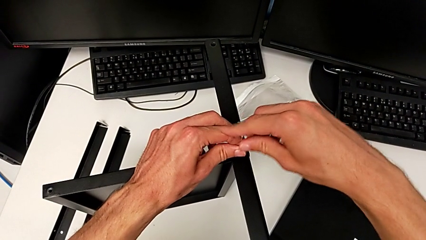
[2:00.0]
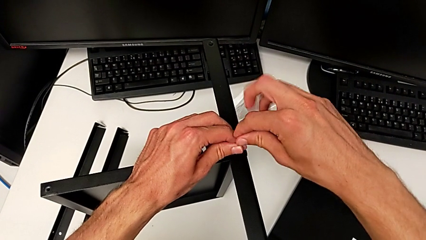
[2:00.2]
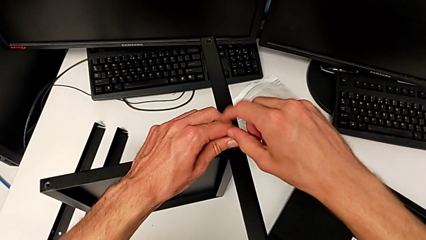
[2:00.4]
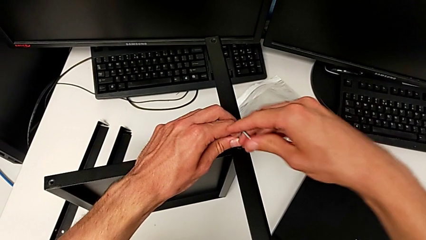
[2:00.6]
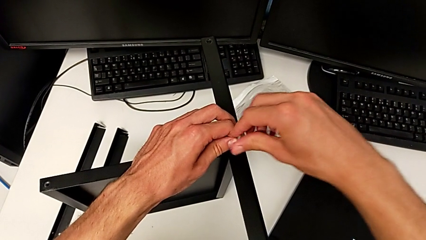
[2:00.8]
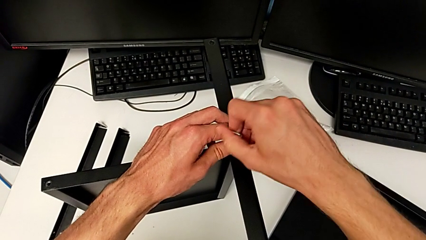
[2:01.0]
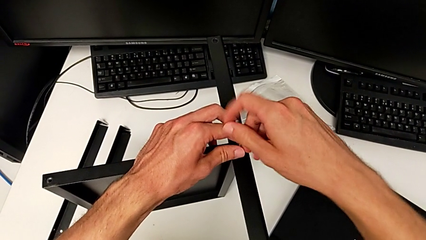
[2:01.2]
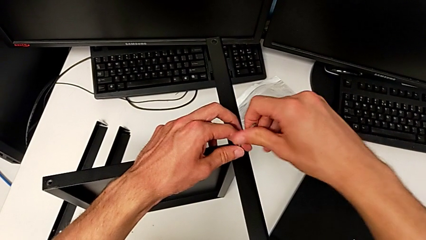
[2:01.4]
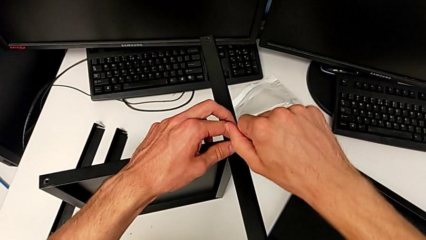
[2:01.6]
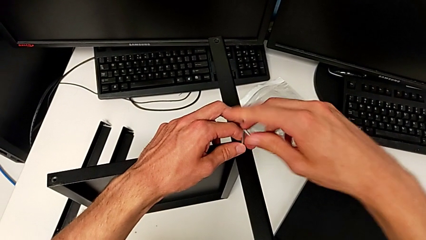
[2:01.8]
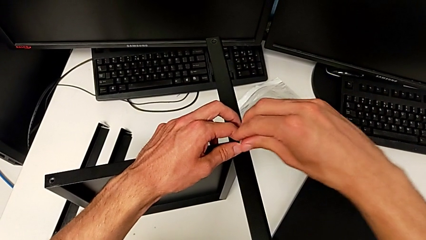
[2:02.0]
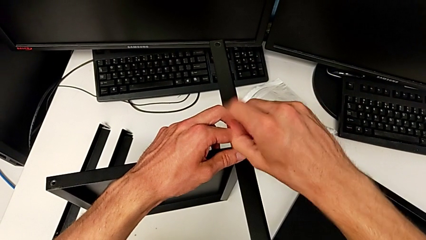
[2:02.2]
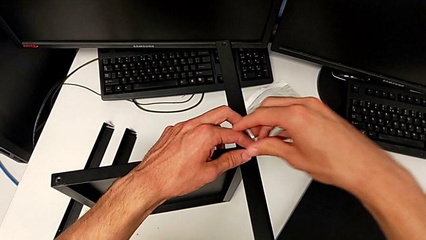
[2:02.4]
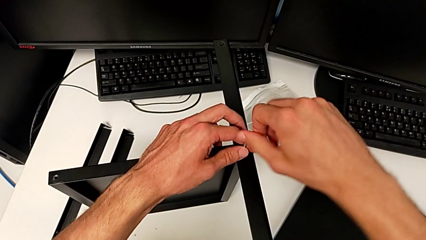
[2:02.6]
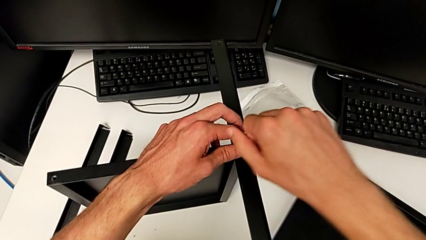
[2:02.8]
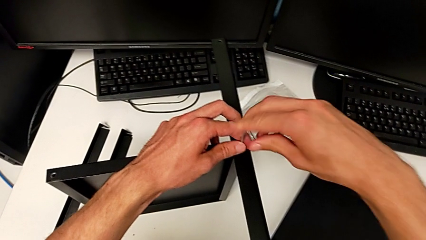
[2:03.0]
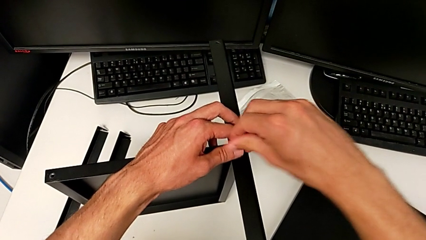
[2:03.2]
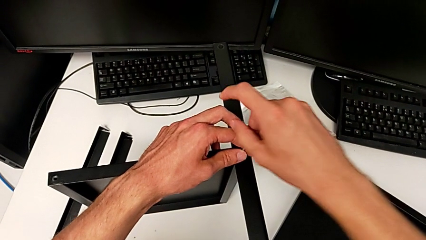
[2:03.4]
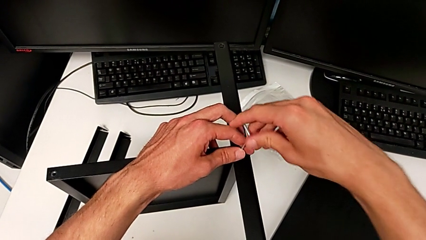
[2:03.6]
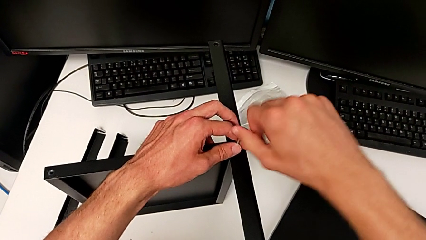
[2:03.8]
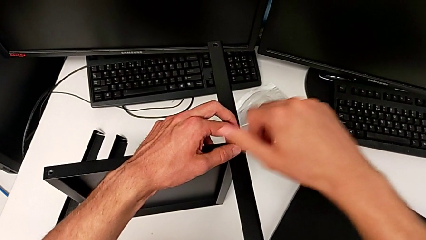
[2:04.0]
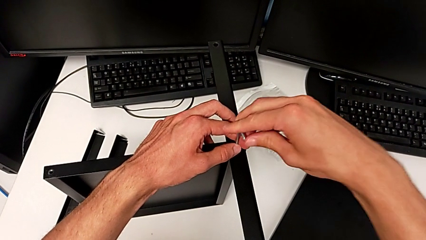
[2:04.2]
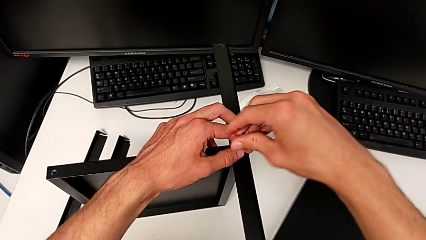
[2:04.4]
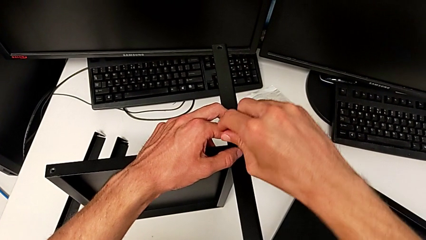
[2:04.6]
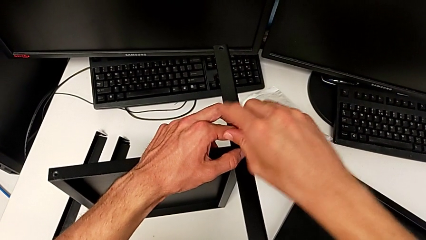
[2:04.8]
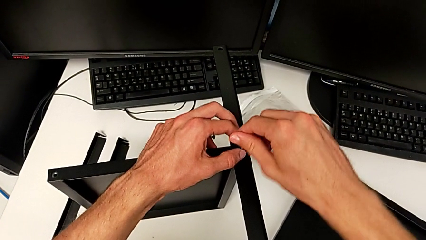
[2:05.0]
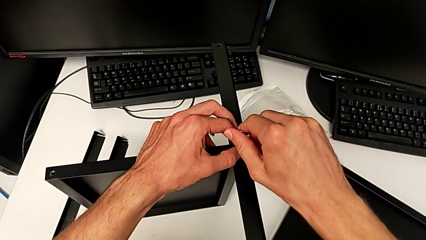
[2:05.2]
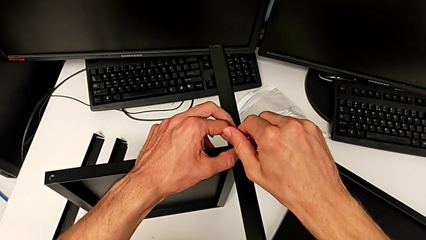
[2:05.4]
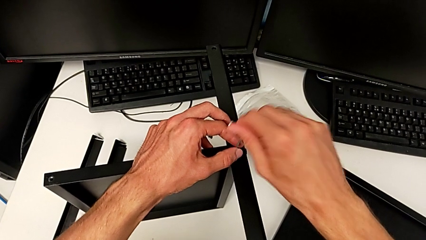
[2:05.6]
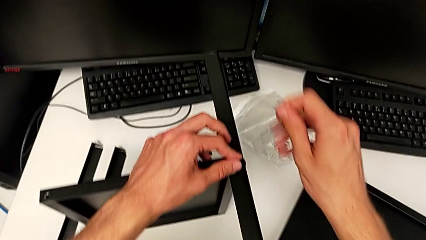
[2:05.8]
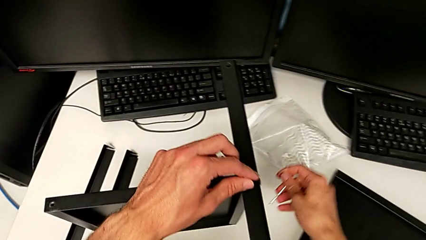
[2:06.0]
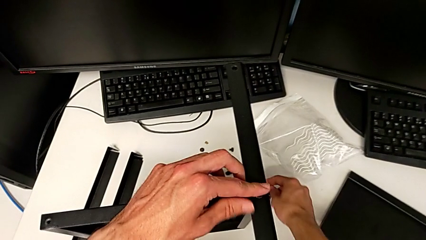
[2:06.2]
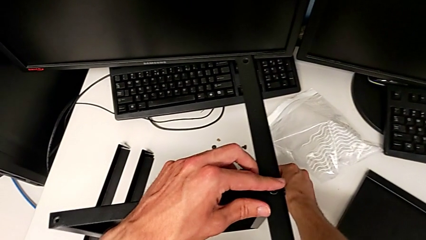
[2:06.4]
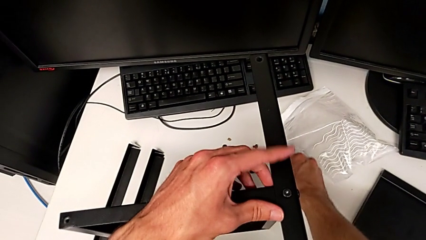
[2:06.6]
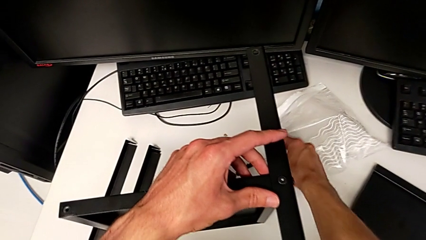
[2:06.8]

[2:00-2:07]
The camera wearer is assembling the first leg to the middle tray. They keep screwing the hex socket head, withdraw the Allen wrench and place it.

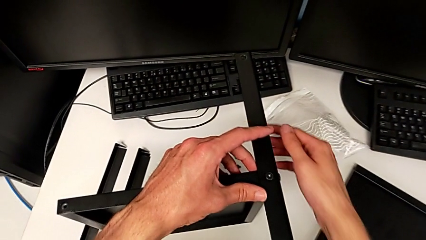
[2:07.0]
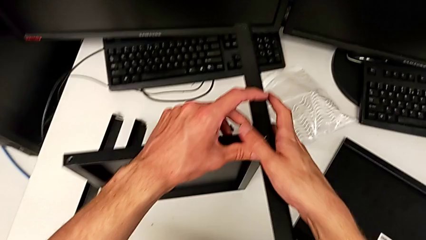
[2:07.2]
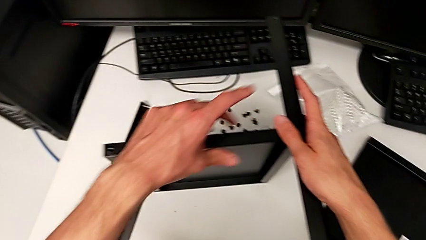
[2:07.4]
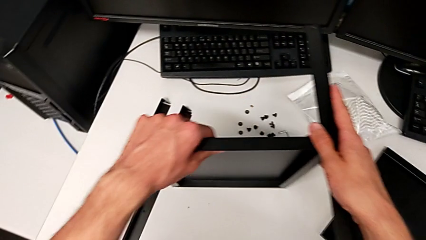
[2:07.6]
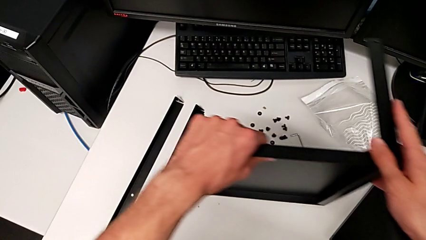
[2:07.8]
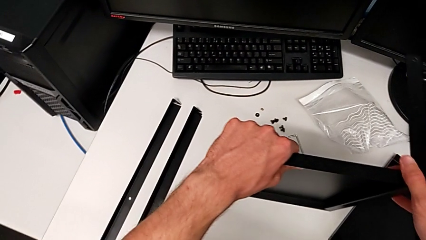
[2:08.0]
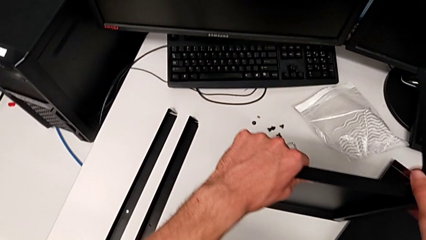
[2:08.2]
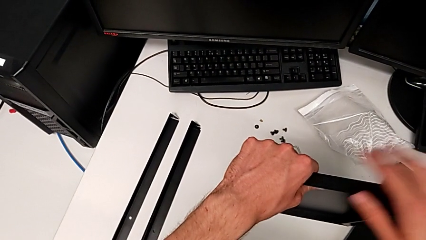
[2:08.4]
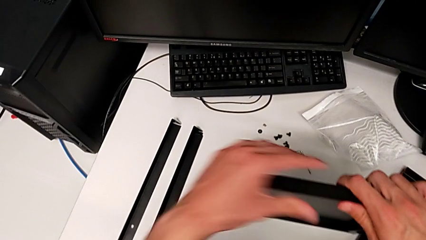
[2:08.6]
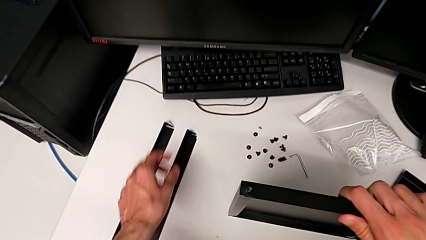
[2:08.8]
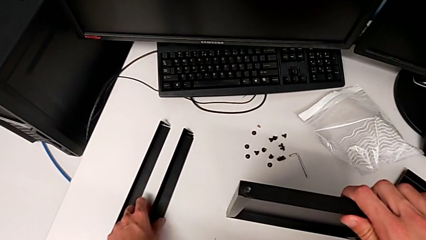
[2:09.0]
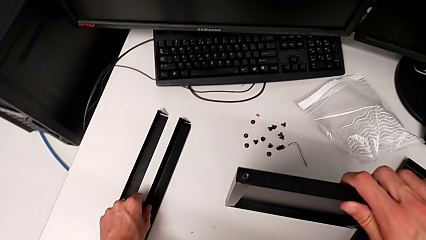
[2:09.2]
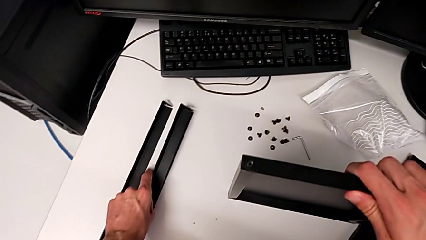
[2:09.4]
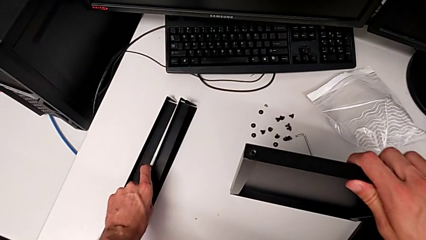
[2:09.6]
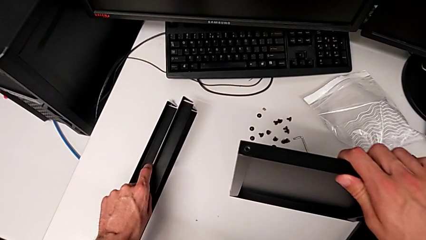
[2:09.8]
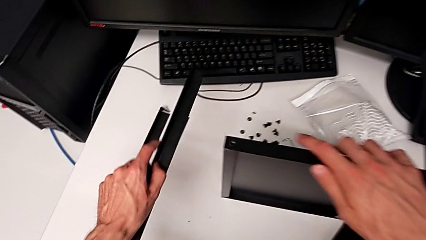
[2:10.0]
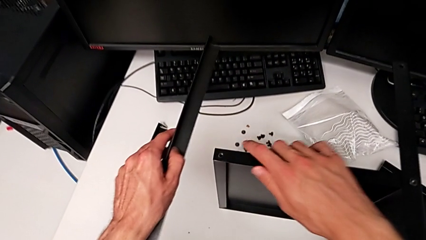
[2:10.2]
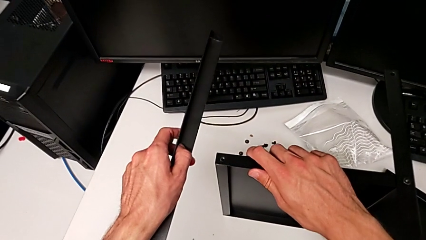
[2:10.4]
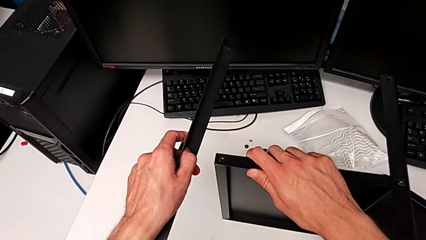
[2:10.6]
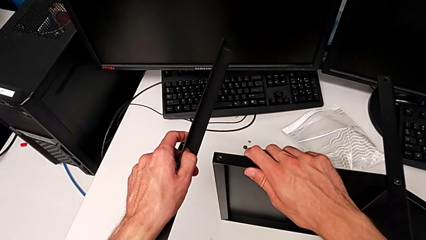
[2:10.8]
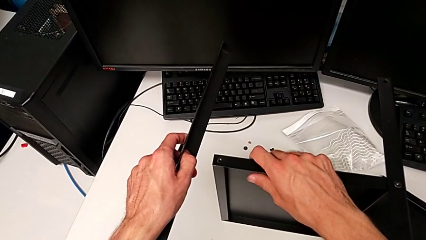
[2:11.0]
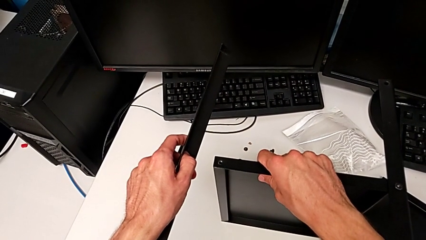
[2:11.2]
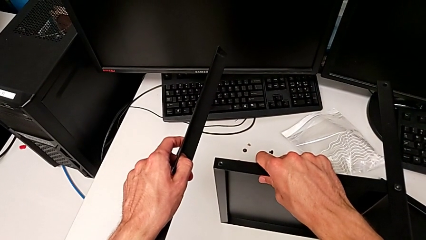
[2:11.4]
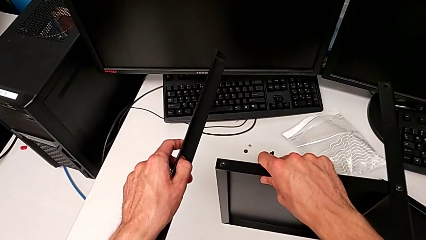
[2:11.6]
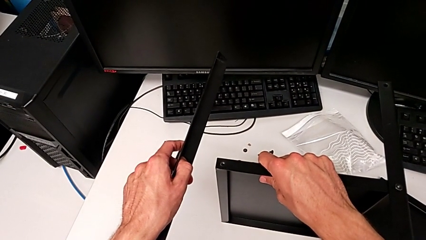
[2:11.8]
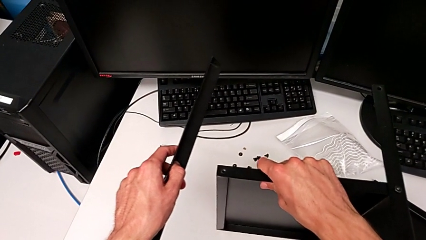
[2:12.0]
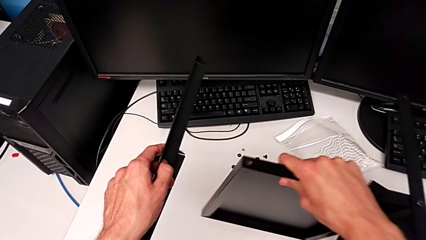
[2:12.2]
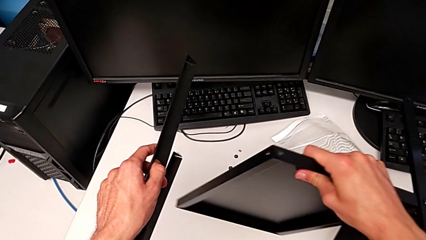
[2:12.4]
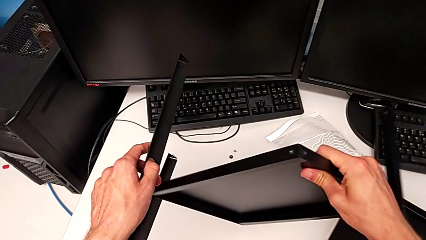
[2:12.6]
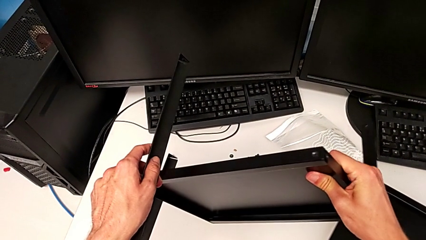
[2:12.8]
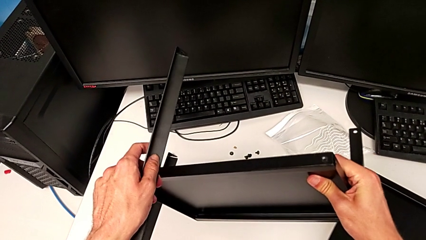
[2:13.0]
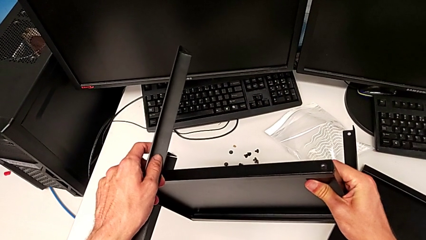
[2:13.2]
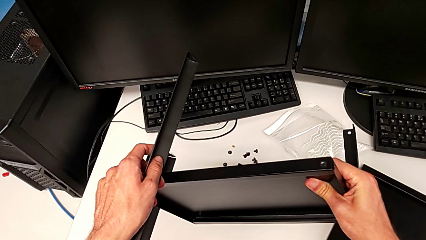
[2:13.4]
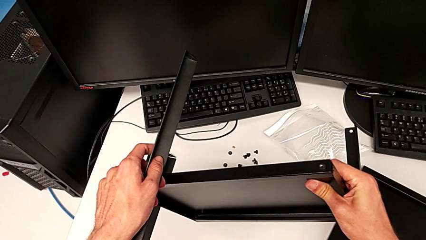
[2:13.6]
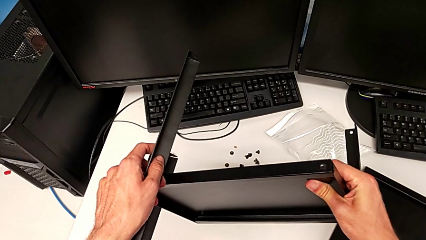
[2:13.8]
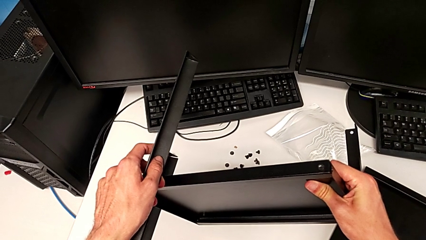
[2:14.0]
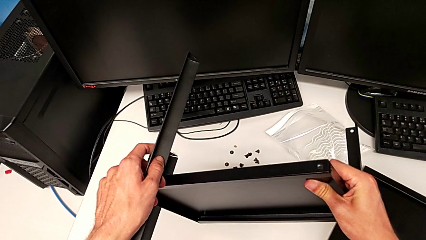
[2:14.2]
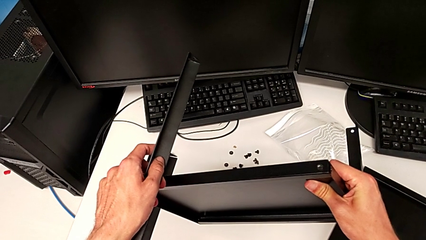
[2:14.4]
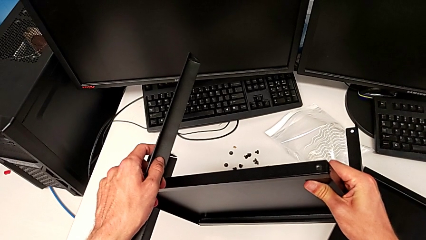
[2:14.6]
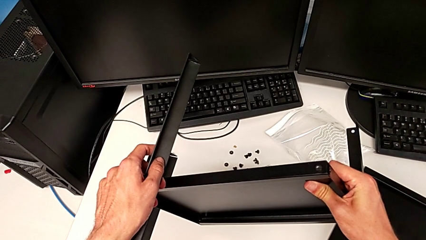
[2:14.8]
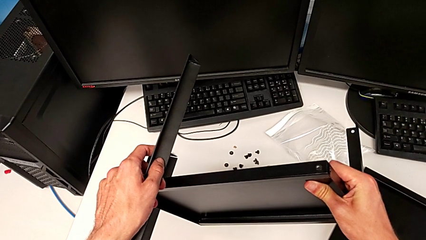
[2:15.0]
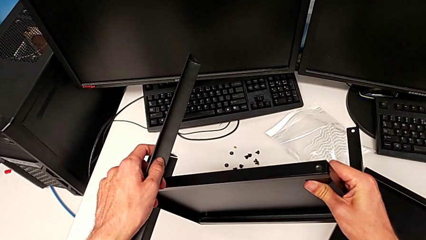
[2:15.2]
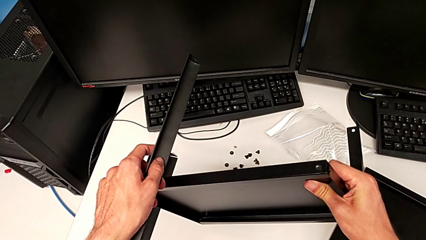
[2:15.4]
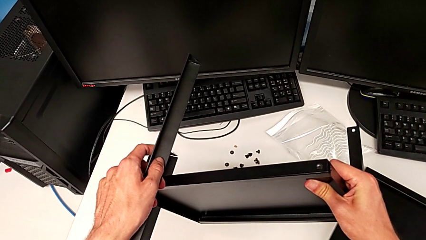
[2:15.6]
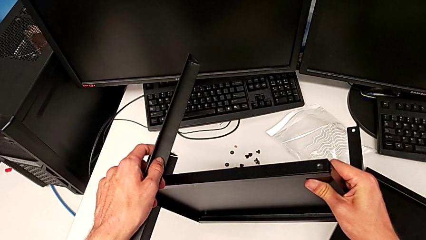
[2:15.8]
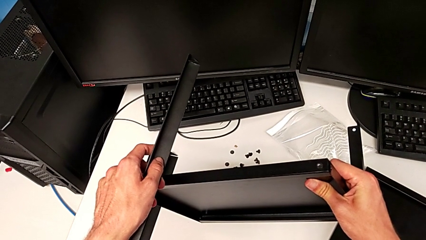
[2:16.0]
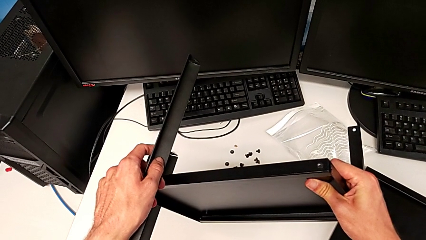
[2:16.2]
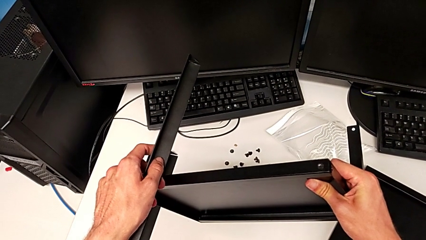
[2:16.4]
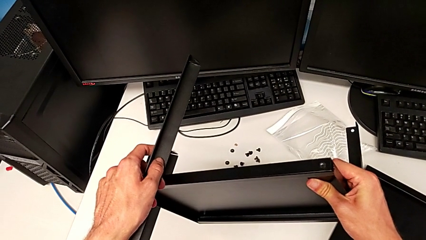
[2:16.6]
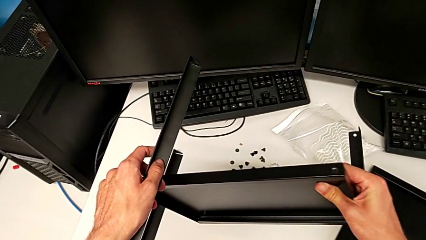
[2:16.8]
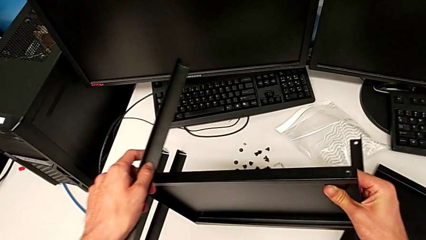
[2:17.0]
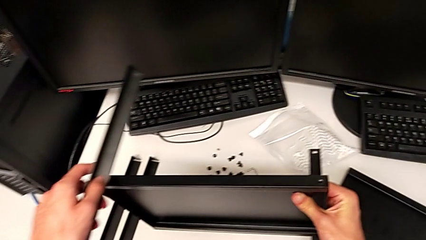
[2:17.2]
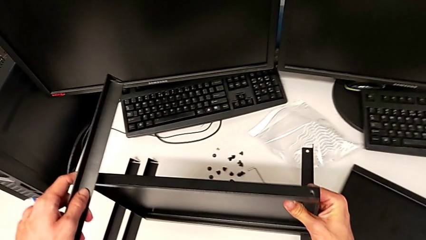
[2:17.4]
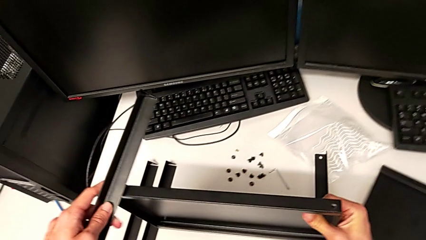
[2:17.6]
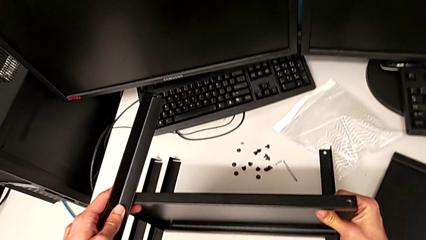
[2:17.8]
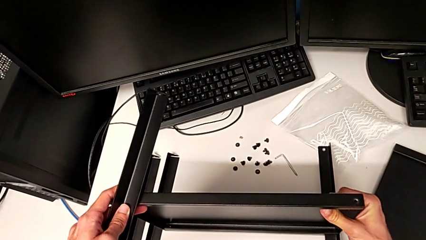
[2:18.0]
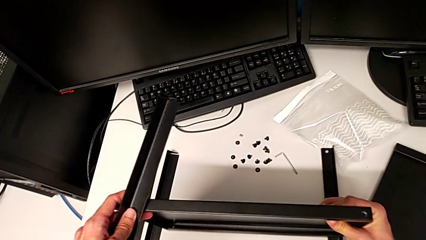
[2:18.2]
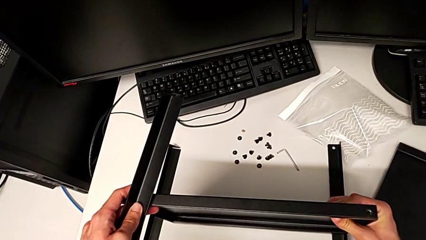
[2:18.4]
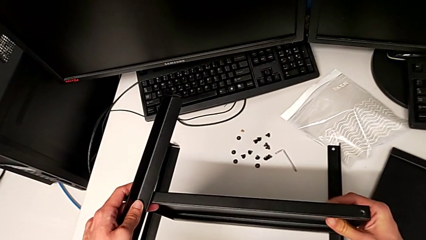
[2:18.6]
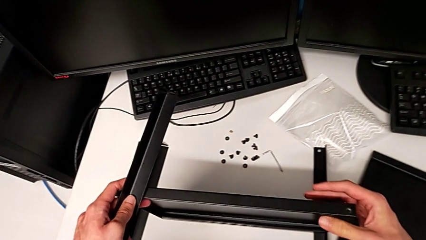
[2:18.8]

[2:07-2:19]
The camera wearer is assembling the second leg. They place the nightstand, wrongly lift the leg, rotate the nightstand and hold it, and begin to wrongly place it.
